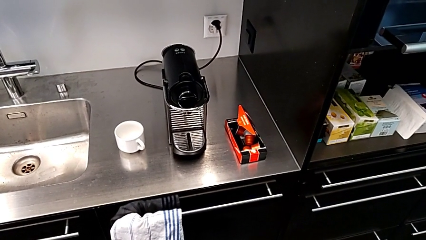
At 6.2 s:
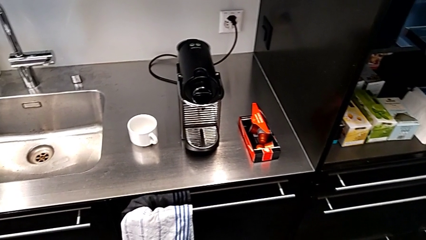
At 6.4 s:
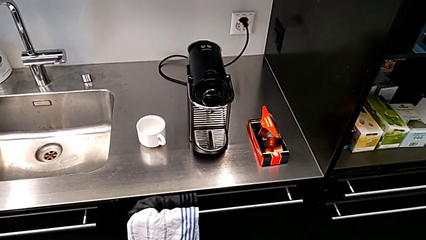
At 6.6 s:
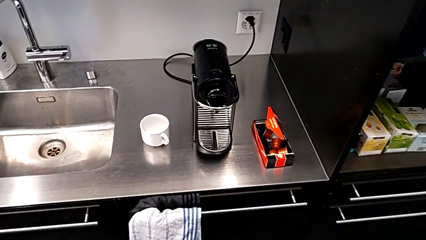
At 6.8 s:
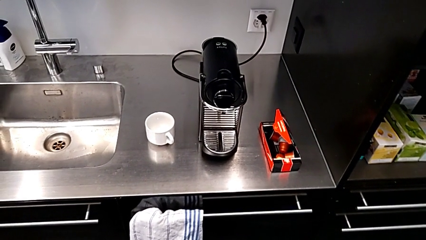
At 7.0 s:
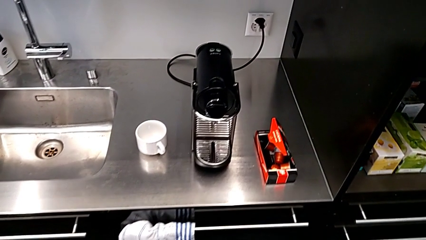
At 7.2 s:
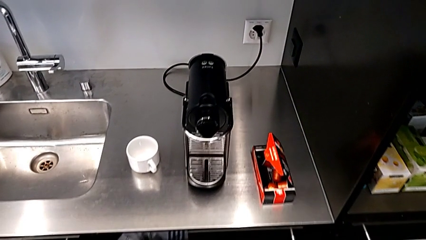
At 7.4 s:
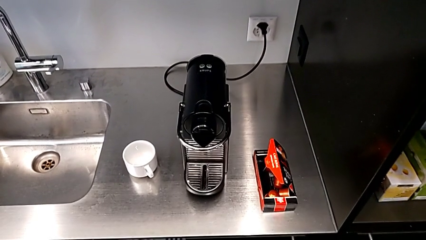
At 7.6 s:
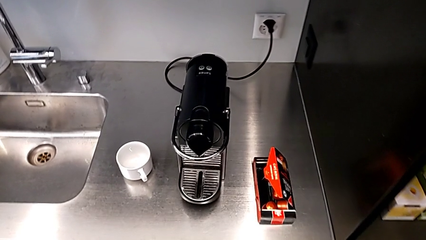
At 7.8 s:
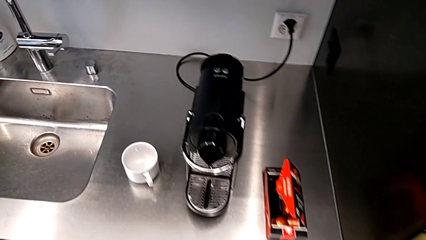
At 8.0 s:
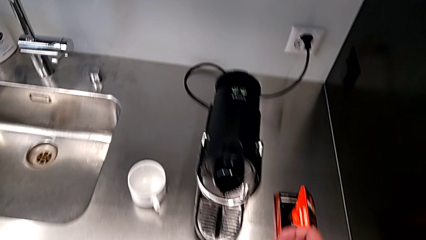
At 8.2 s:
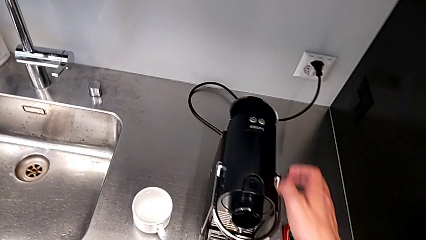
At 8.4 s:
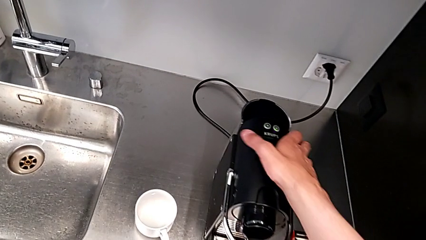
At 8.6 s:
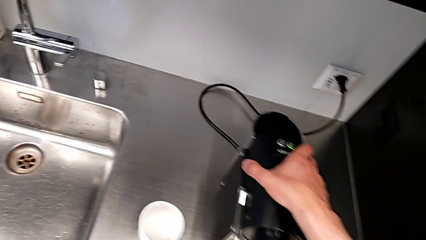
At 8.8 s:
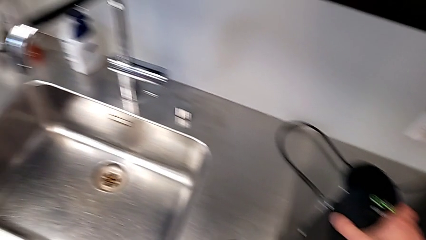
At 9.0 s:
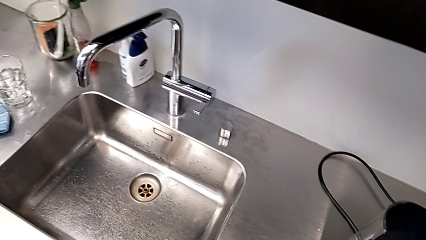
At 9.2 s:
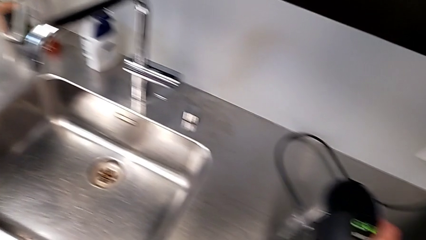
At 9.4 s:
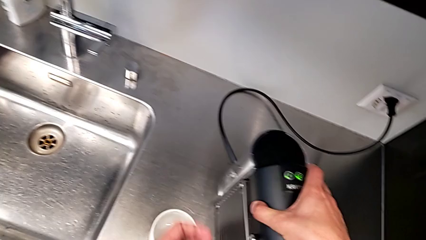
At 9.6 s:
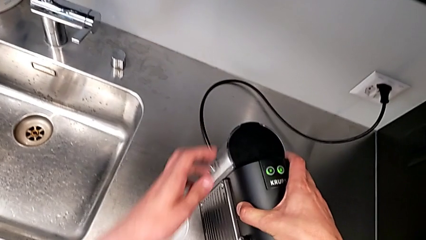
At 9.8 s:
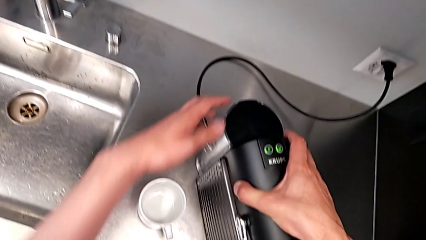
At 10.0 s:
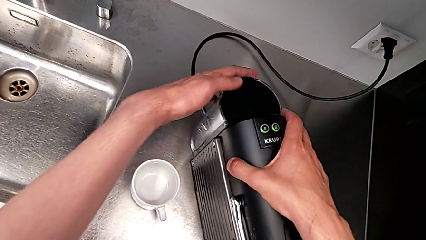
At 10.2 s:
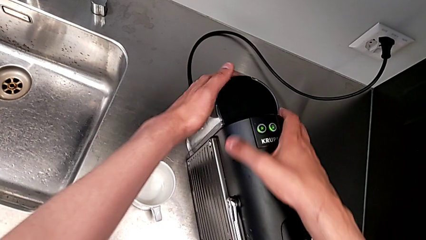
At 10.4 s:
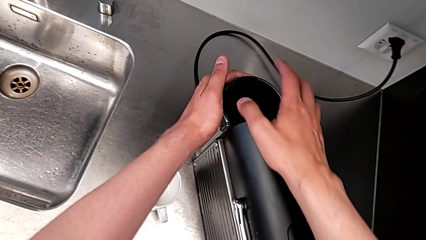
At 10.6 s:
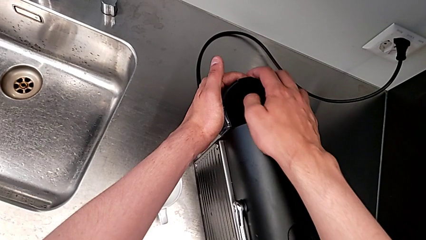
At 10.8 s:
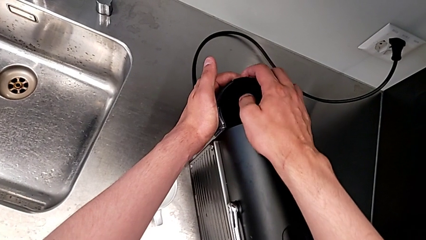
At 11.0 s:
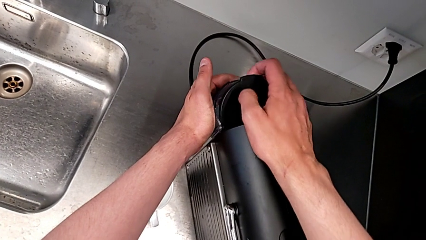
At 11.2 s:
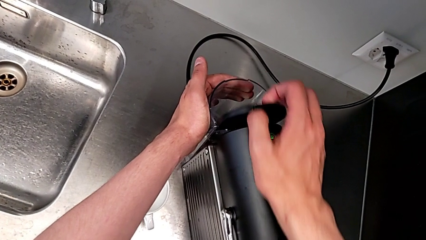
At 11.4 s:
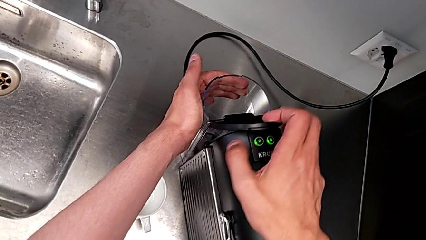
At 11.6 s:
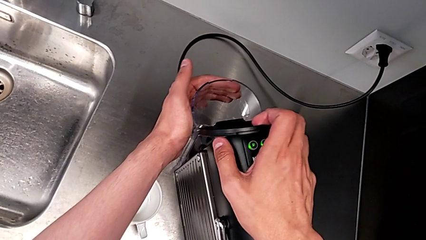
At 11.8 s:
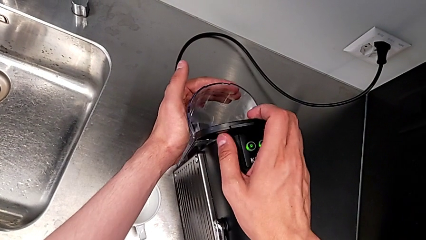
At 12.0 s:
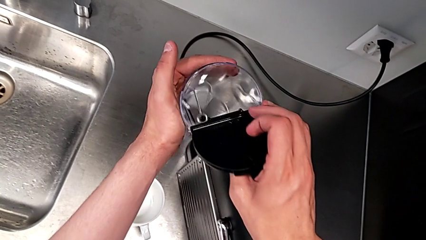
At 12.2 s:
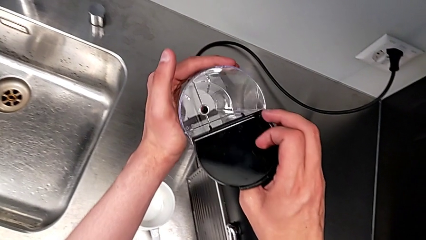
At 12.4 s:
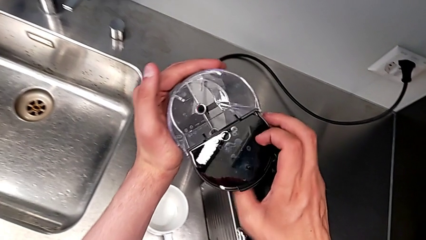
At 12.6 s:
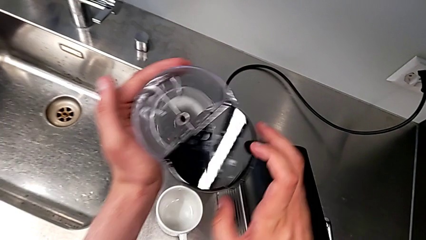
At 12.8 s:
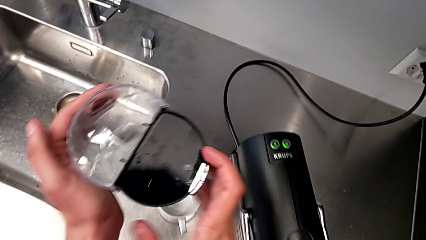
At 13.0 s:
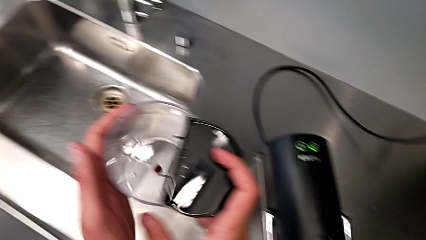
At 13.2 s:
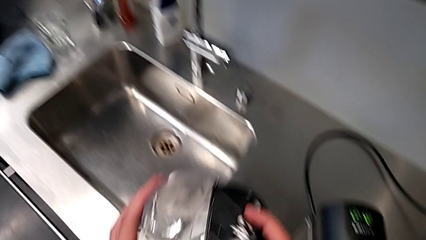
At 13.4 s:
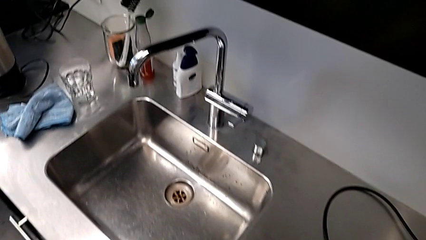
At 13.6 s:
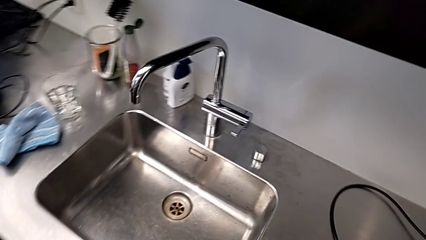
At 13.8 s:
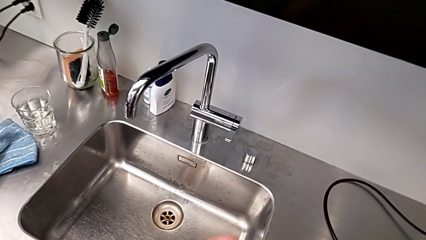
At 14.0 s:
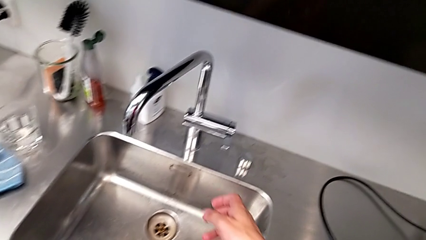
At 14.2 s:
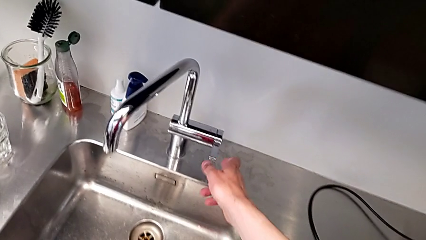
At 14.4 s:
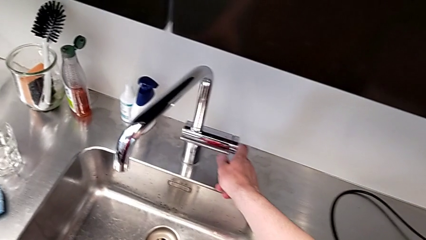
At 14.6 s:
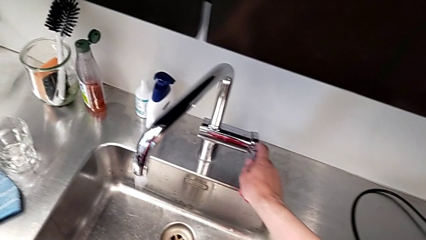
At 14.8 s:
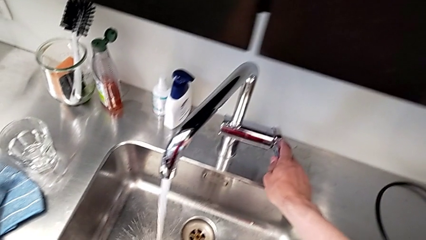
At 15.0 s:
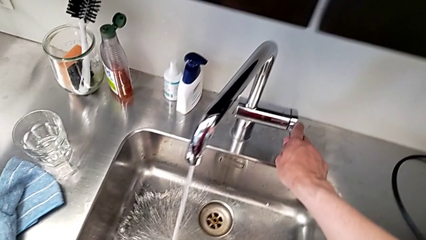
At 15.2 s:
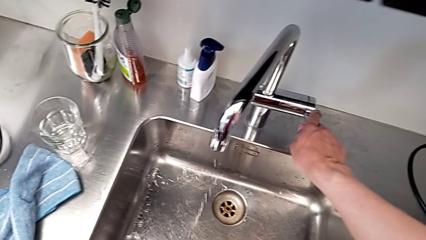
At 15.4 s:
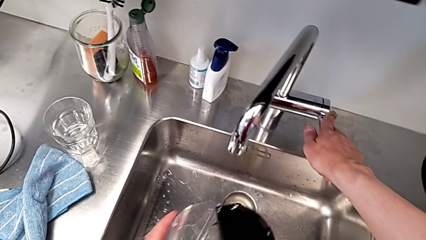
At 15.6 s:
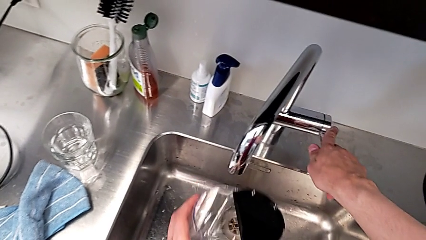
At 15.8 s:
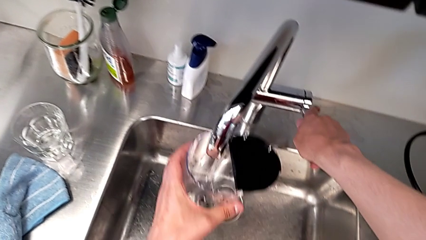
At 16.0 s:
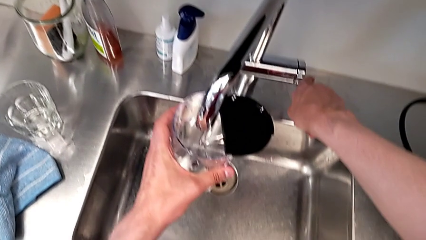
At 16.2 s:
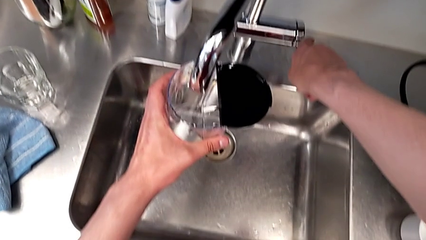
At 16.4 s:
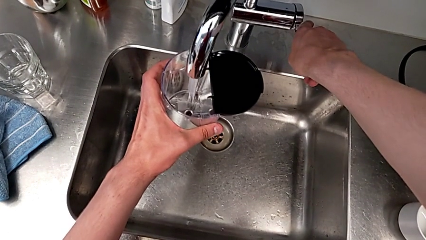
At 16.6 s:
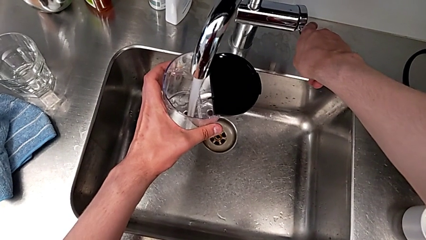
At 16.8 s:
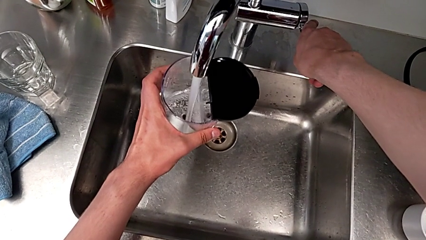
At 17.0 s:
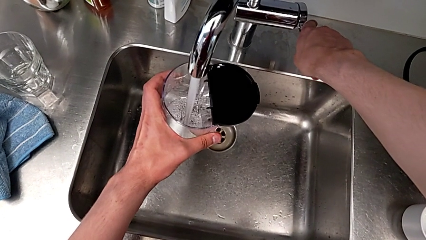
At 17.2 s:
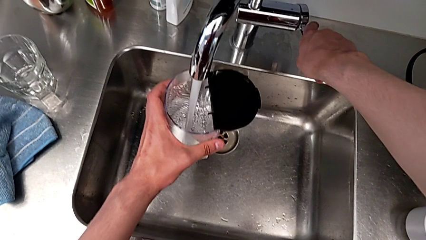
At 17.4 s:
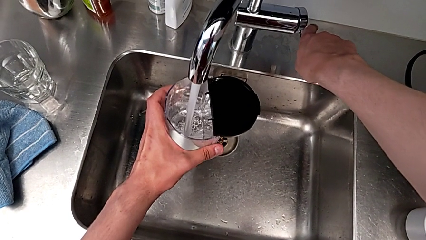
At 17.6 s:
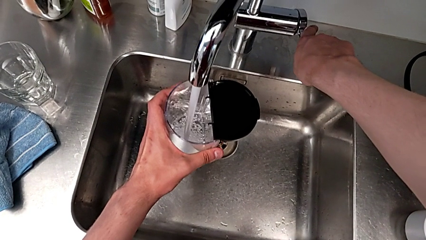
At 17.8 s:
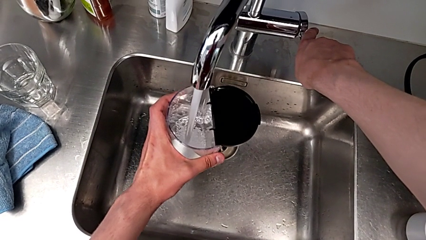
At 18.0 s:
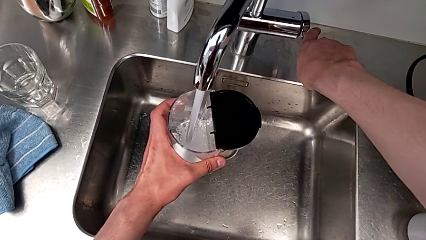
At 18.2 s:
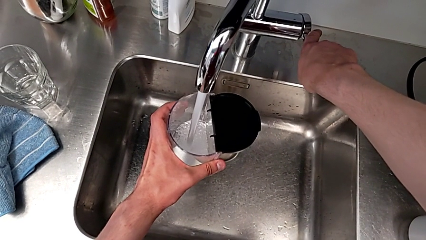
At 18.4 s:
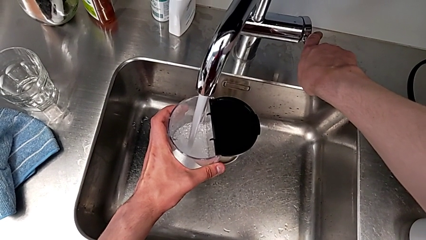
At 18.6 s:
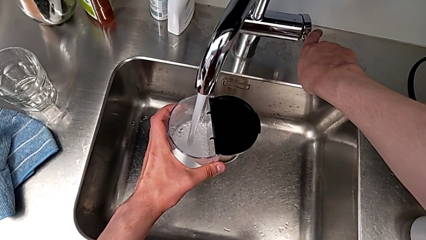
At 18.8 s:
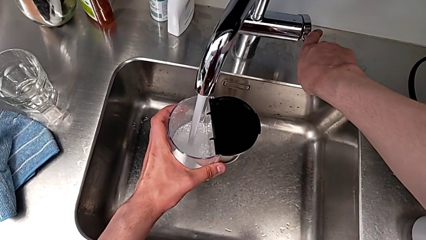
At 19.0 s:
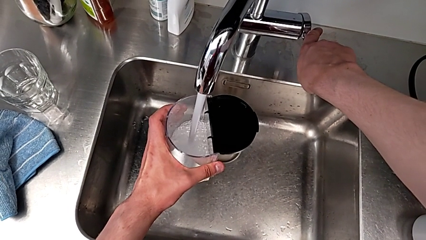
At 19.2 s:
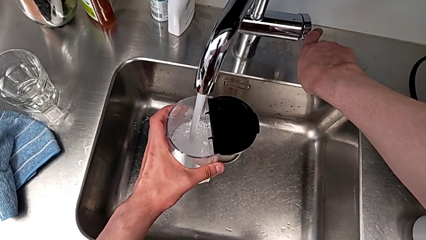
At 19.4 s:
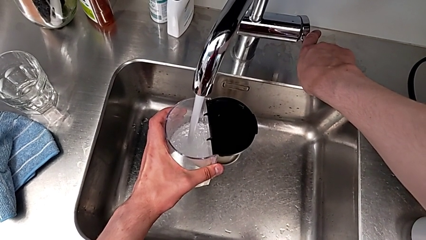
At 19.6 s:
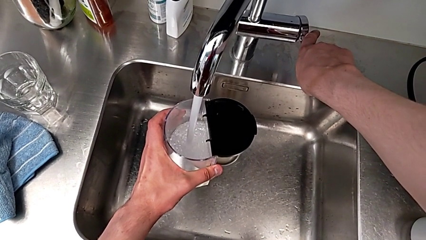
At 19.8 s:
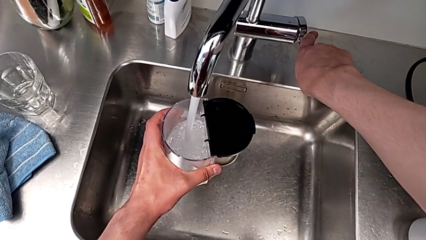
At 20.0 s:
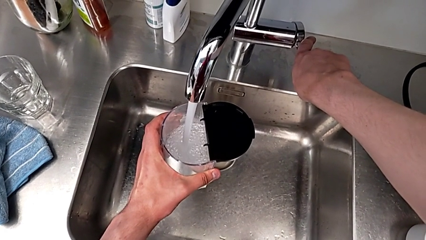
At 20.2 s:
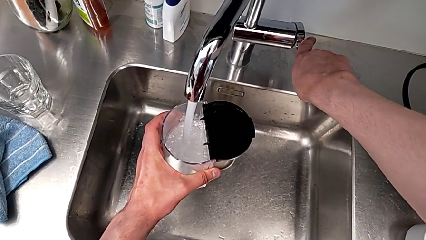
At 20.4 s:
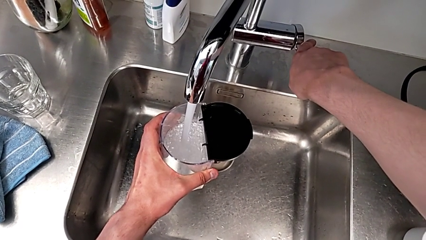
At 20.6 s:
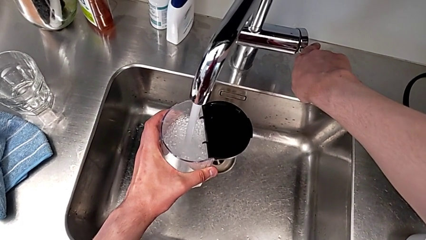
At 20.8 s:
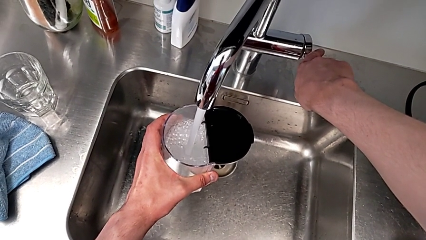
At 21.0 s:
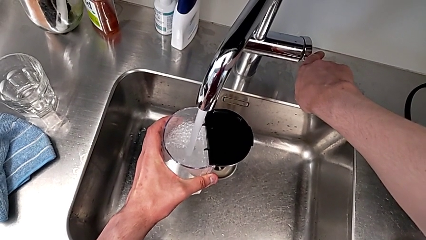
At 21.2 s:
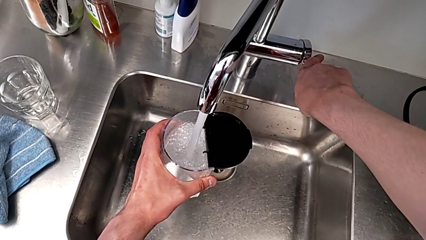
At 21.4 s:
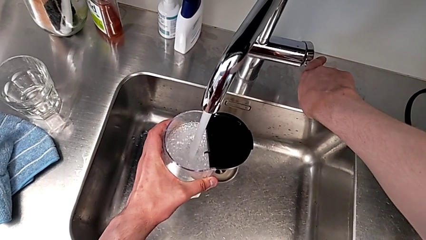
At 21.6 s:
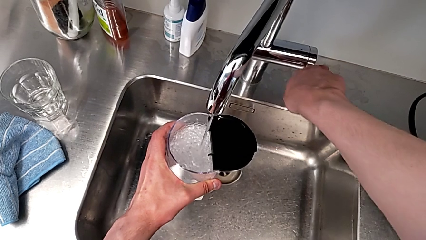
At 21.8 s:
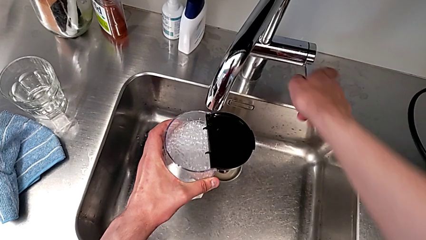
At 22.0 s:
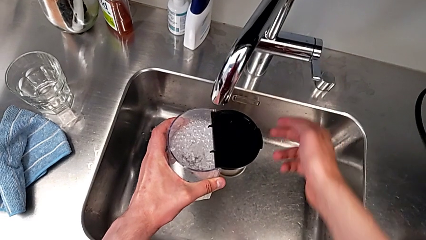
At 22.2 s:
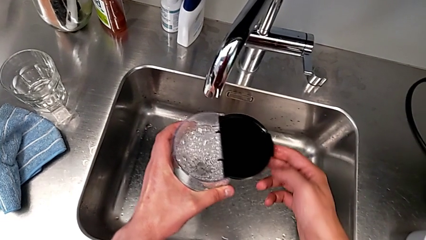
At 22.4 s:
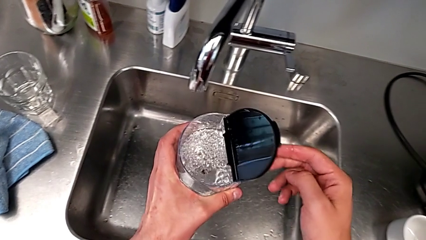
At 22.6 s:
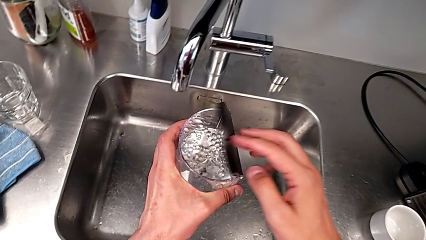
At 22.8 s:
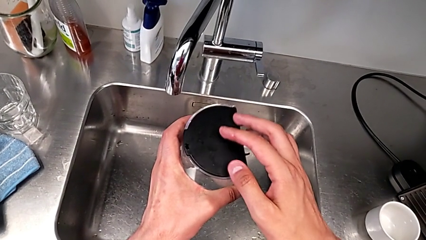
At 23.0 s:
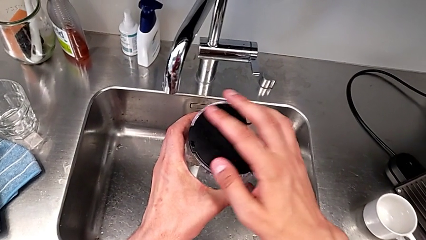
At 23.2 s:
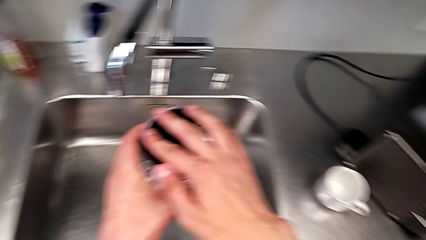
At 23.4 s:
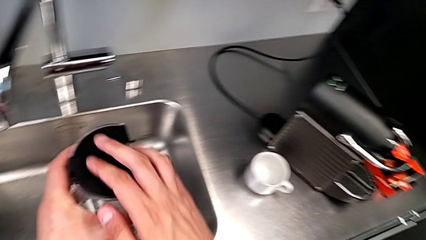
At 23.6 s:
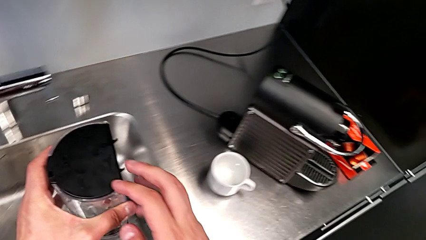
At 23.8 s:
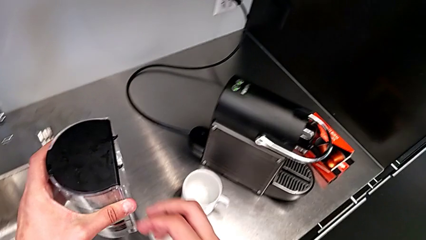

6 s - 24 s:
The camera wearer is adding water to the water container. They approach the espresso machine, grab the capsule container with the right hand, grab the water container with the left hand, open the lid with the right hand, lift the water container with the left hand, open the faucet with the right hand, place the water container with the left hand, open the faucet with the right hand, load the water container with the left hand, close the faucet with the right hand and close the lid with the right hand.
